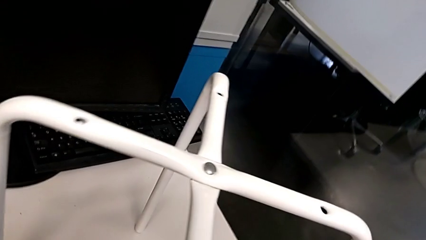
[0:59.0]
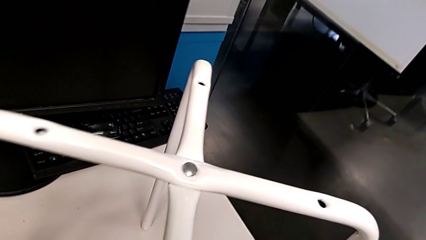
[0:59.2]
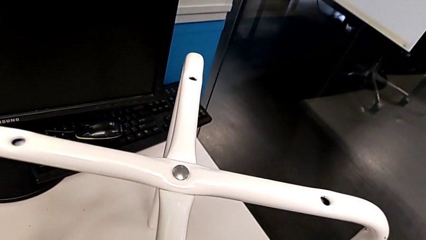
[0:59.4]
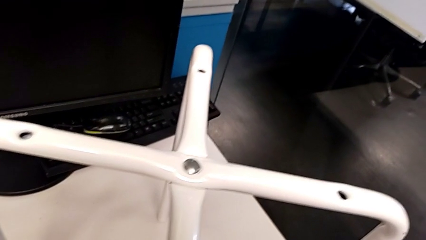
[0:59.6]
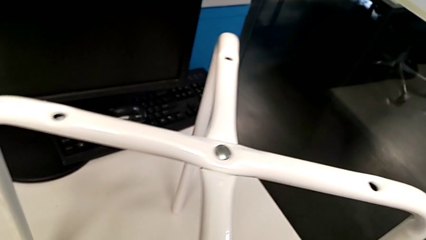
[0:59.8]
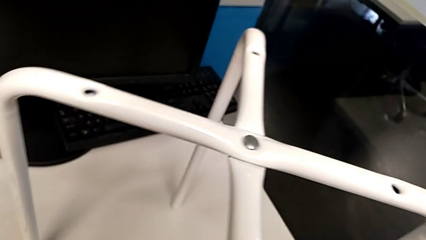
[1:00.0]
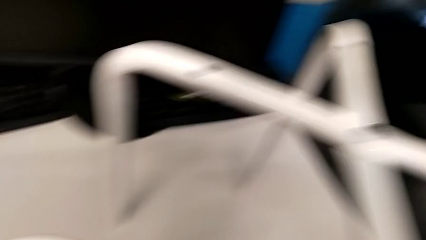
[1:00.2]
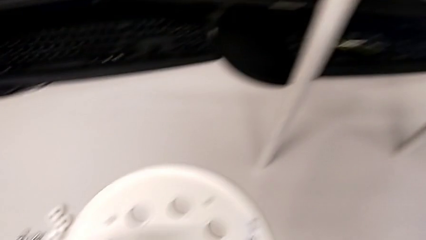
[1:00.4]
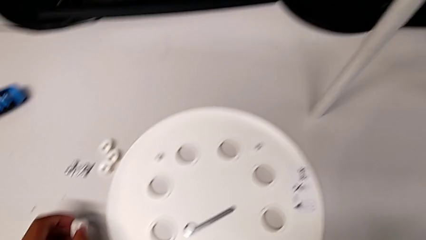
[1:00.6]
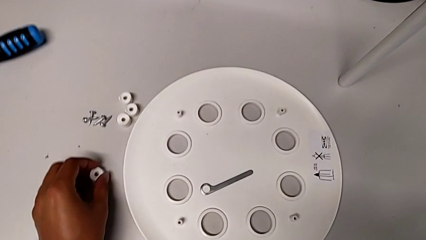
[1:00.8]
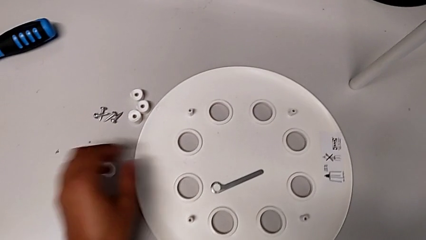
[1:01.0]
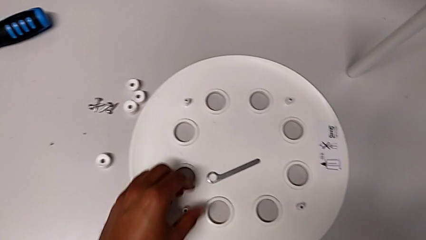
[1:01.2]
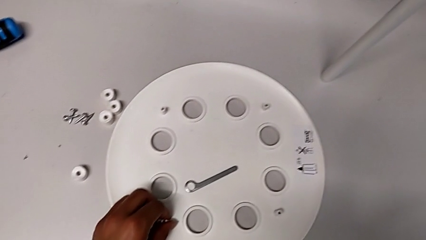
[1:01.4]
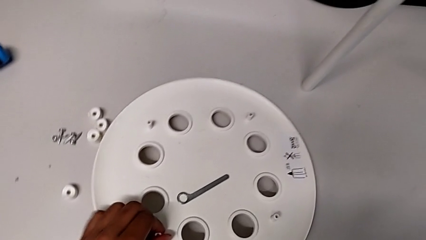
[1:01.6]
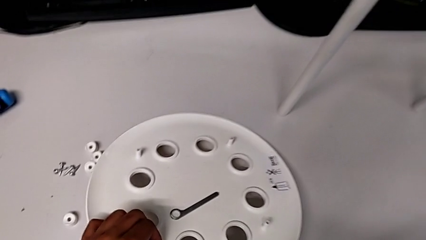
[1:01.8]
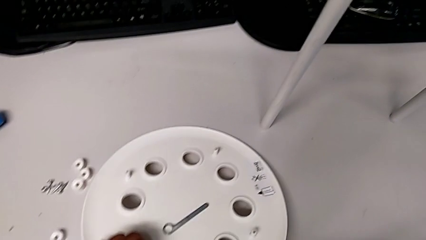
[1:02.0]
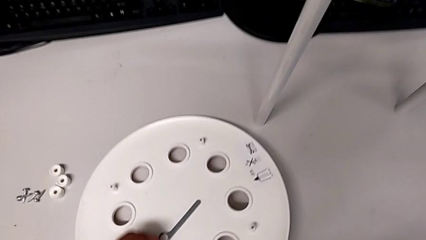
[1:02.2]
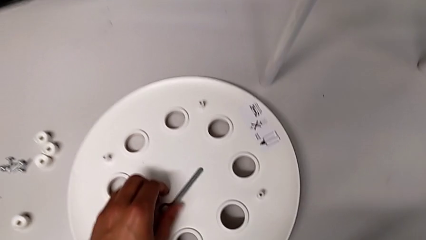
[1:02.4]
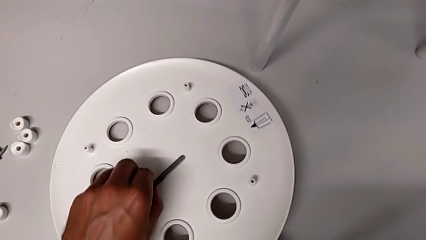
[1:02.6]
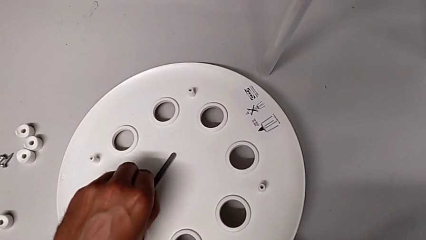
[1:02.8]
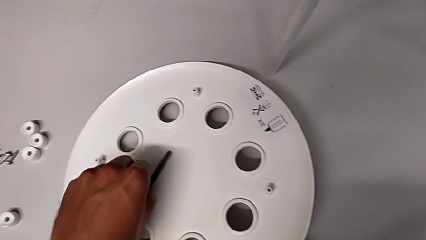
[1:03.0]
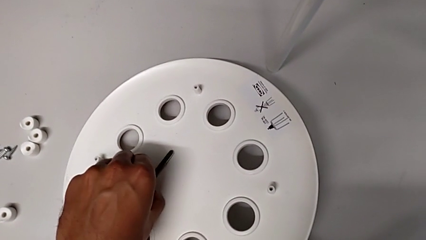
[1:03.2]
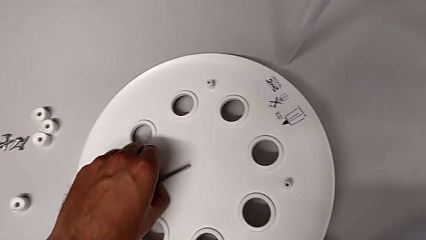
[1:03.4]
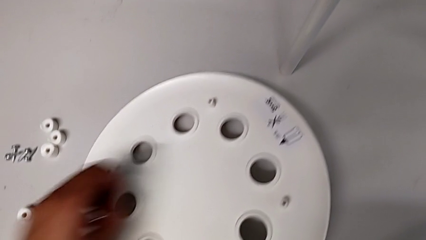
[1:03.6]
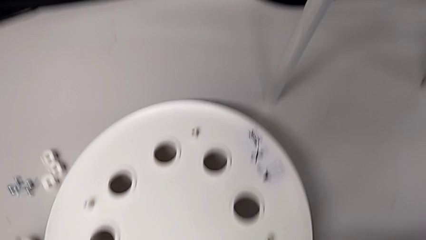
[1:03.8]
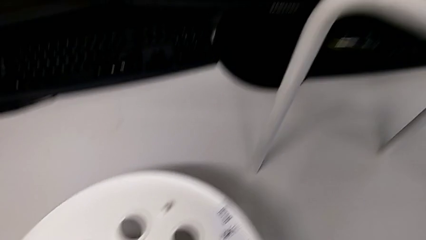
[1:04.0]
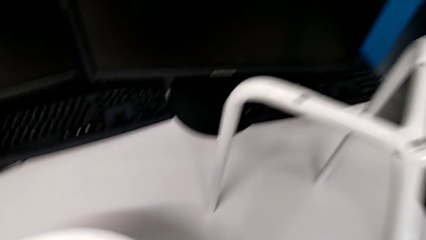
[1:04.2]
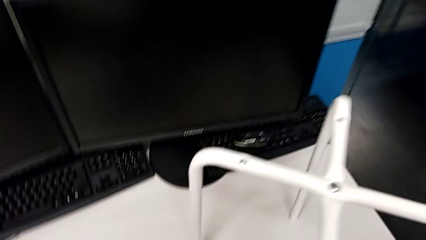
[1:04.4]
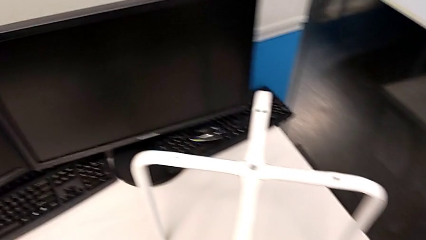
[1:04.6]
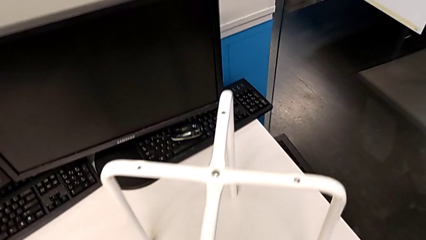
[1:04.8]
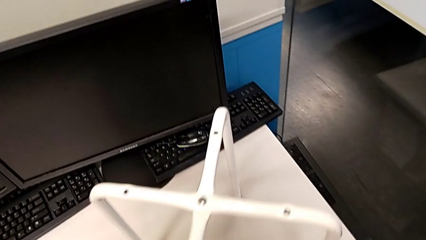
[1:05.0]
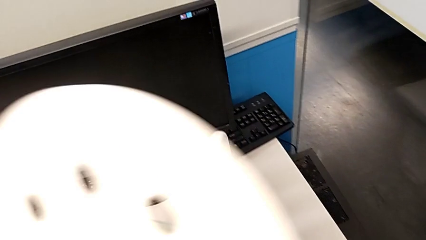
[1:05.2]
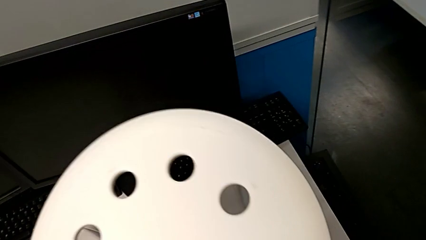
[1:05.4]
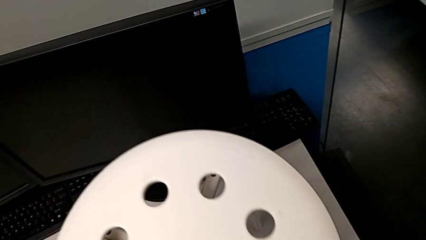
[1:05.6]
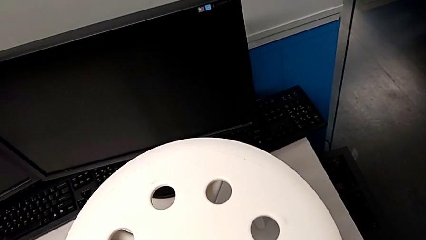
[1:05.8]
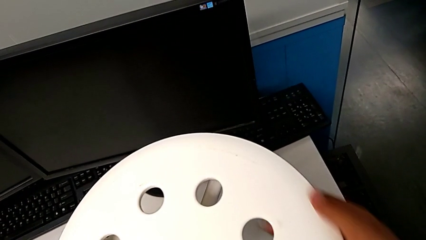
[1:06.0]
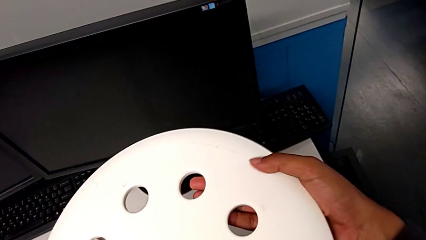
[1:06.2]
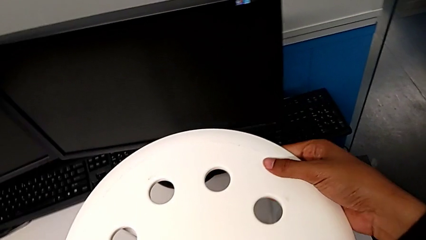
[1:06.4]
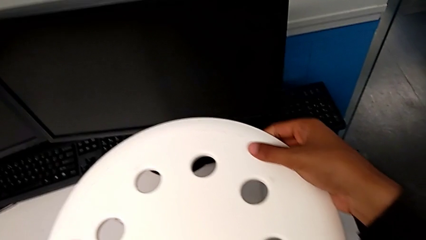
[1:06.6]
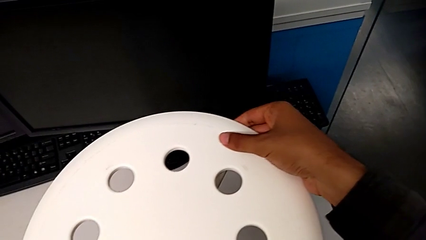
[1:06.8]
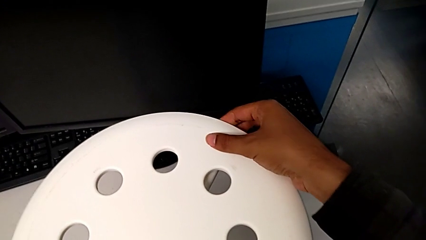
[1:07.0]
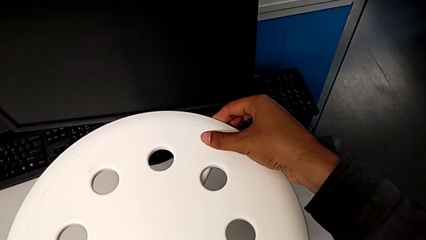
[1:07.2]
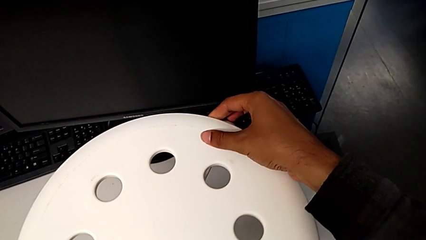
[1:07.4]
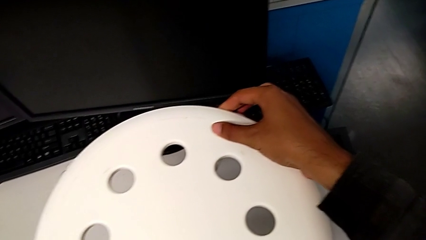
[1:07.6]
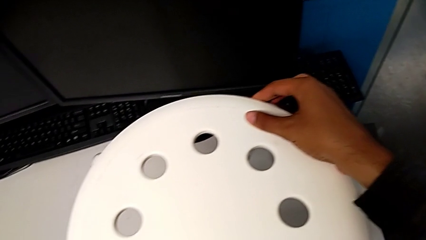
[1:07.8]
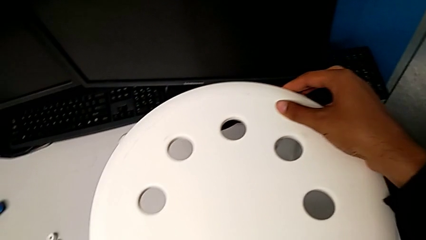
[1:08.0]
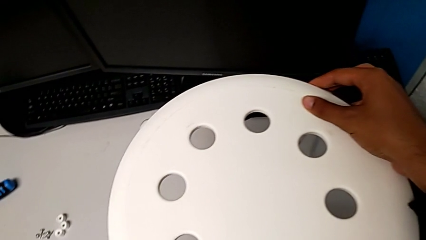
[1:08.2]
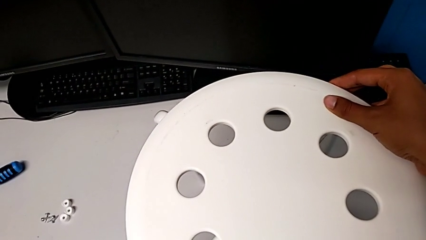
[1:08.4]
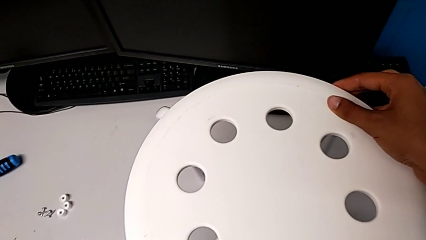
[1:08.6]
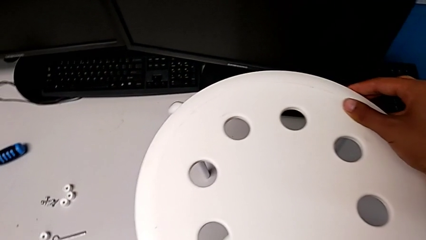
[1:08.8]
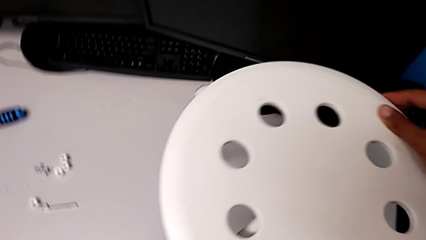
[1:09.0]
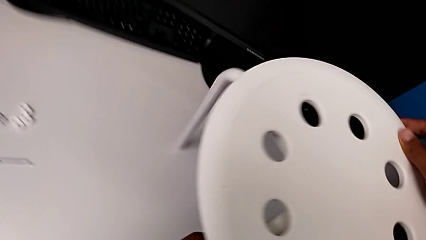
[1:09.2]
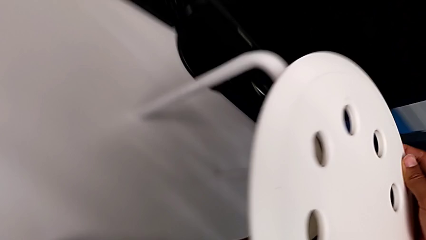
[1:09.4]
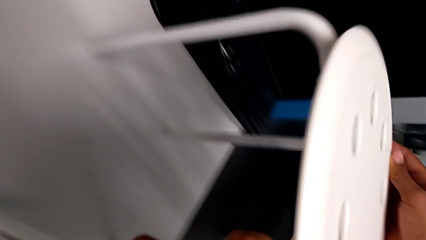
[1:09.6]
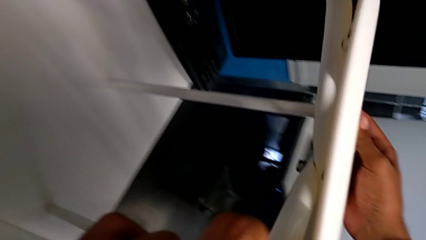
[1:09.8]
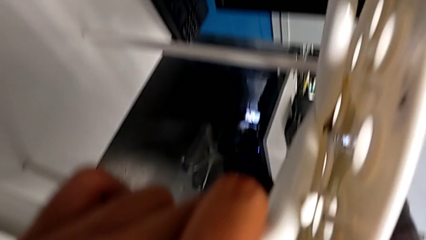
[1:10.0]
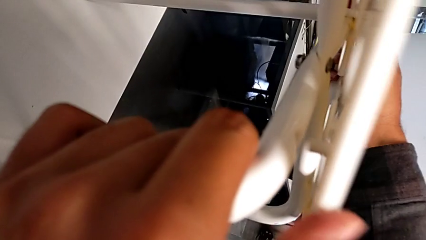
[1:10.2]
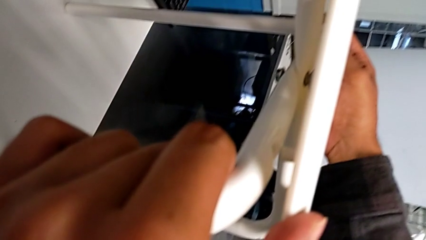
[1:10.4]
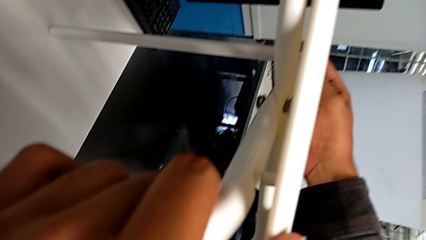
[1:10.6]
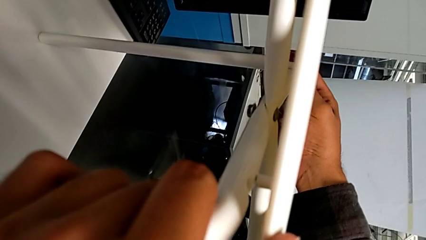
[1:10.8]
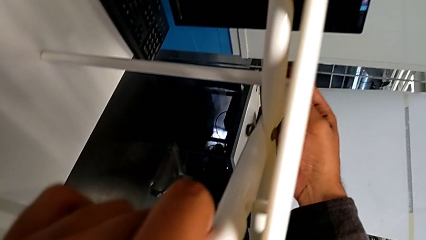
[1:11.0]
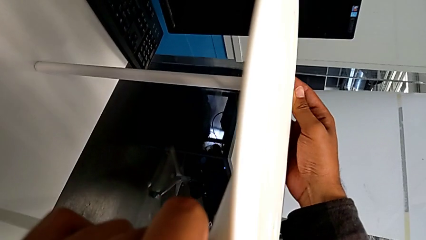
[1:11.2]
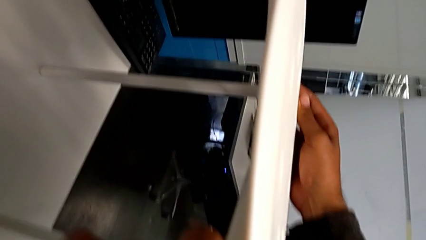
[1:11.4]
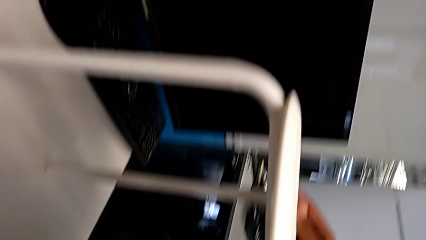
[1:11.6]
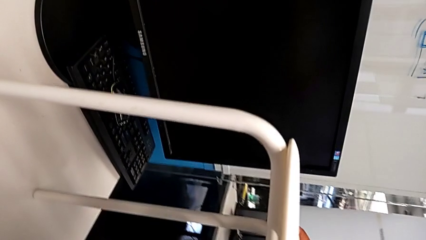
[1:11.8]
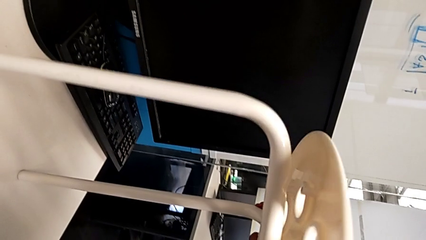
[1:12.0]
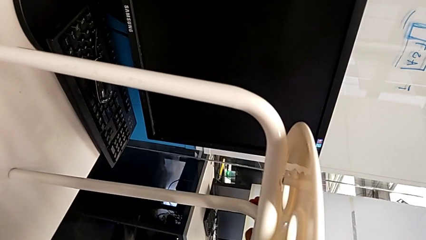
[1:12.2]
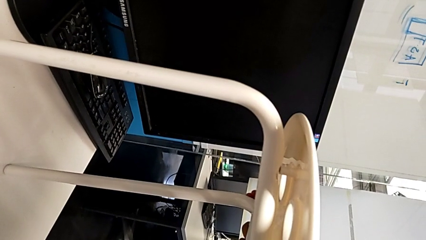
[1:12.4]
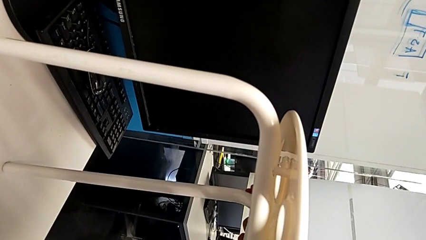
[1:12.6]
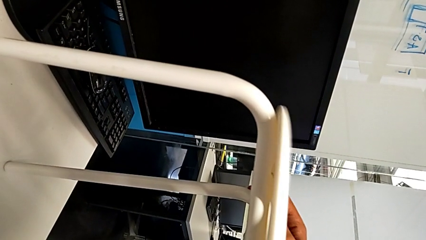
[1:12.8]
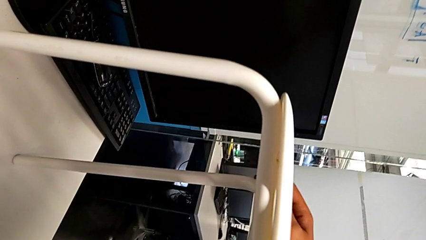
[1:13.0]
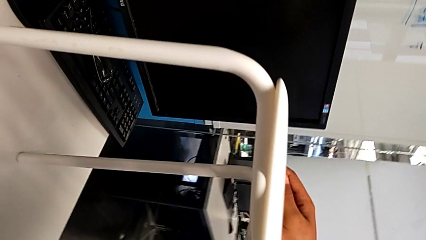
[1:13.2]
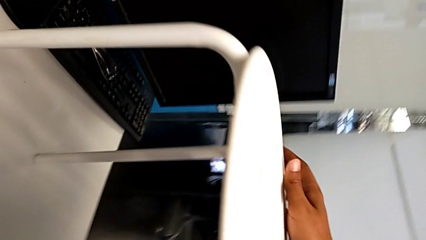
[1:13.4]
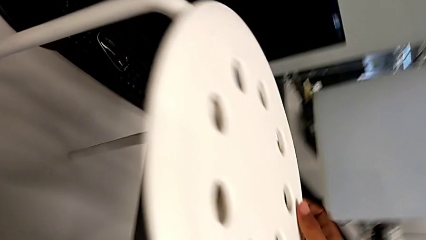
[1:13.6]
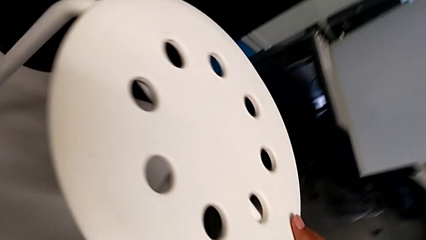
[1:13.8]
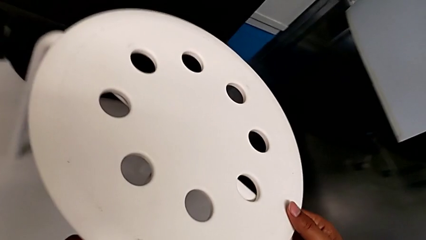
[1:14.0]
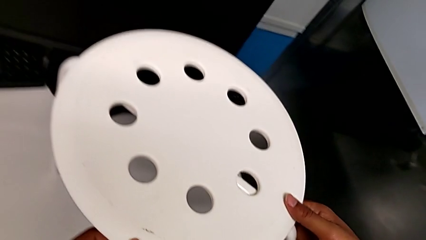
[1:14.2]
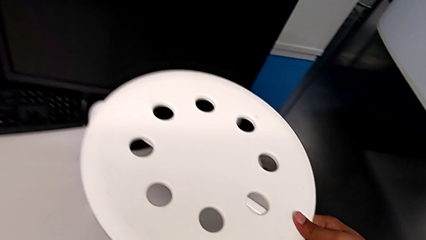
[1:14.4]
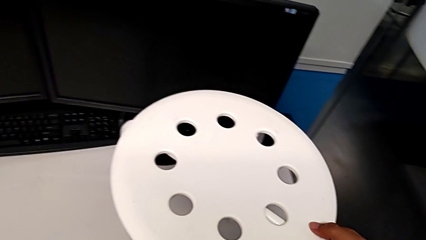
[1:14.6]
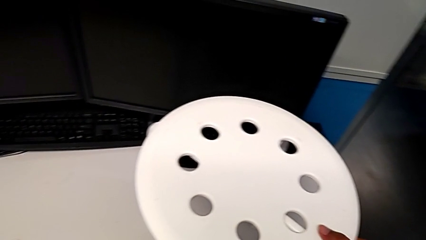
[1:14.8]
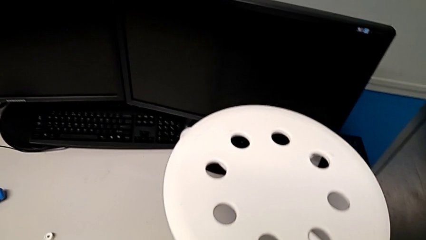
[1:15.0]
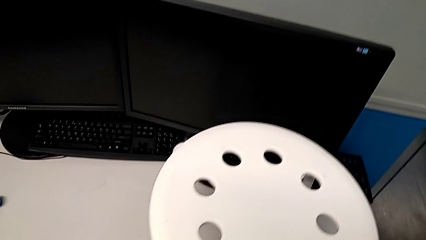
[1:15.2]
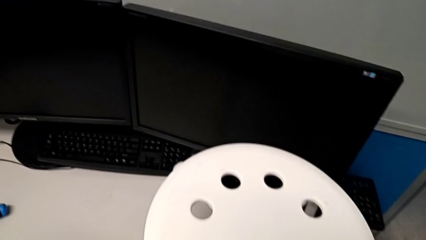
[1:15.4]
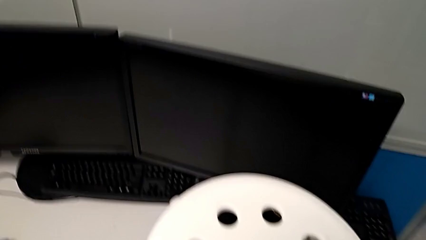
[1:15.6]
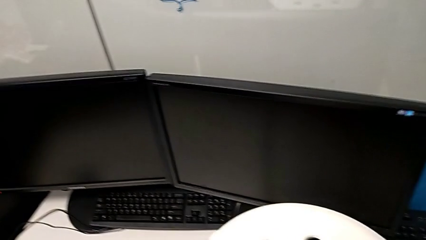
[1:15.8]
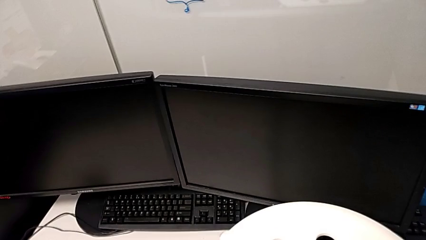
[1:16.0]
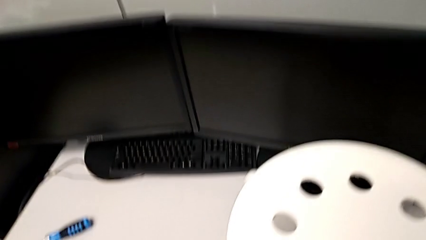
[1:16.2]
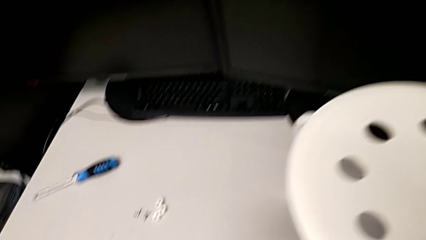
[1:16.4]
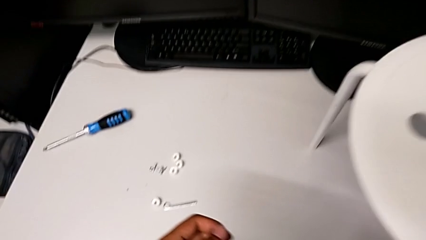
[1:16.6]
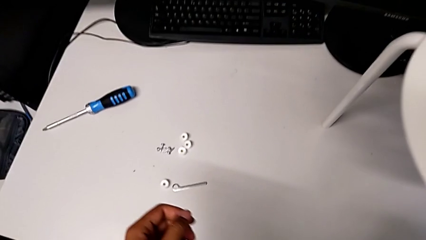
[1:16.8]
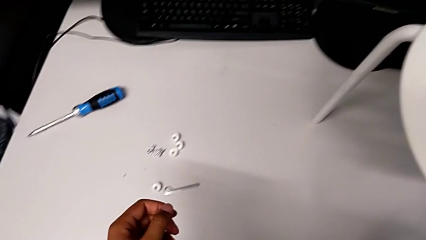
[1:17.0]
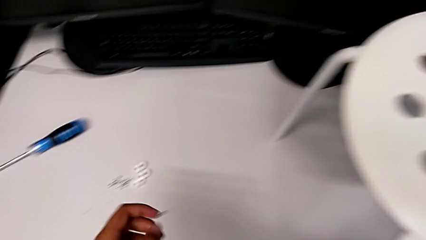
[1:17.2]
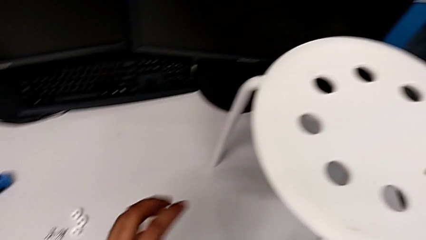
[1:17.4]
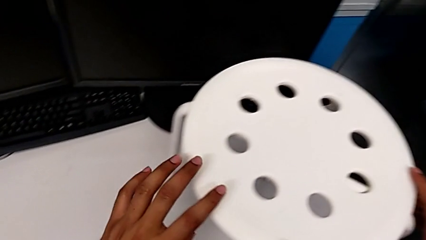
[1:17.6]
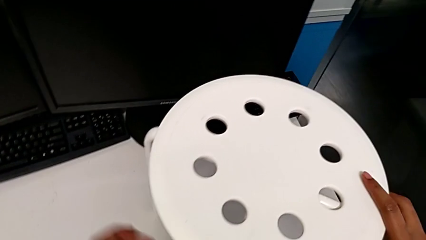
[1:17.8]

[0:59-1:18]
The camera wearer is placing the seat onto the legs. They place the washer, grab the seat, grab the hexagonal wrench, place it with the left hand, lift the seat with the right hand, assemble the seat, align it and wrongly inspect the stool.
